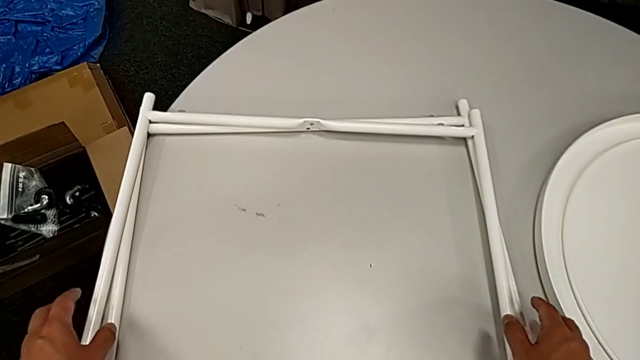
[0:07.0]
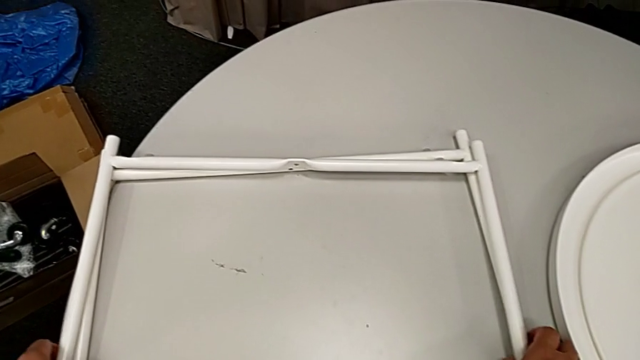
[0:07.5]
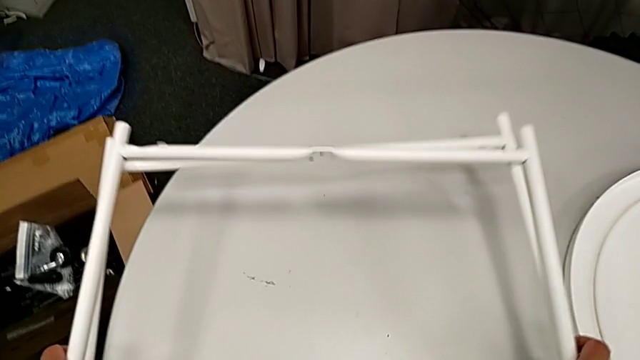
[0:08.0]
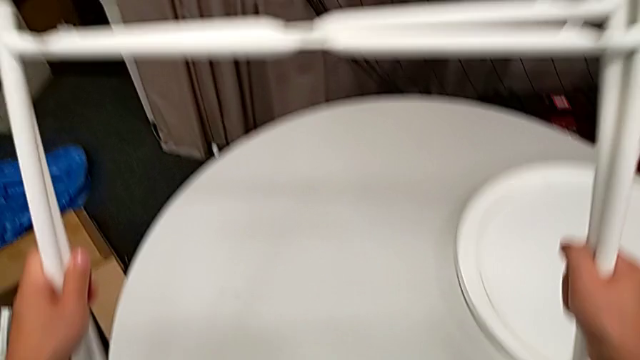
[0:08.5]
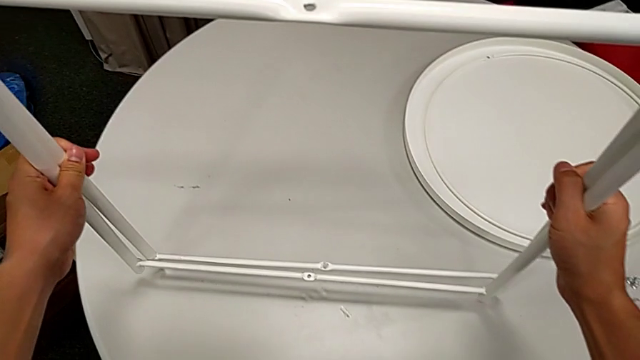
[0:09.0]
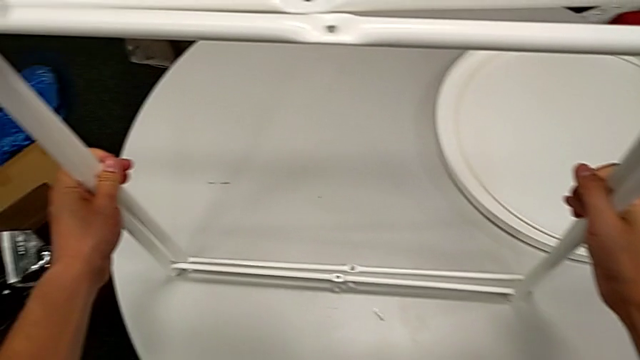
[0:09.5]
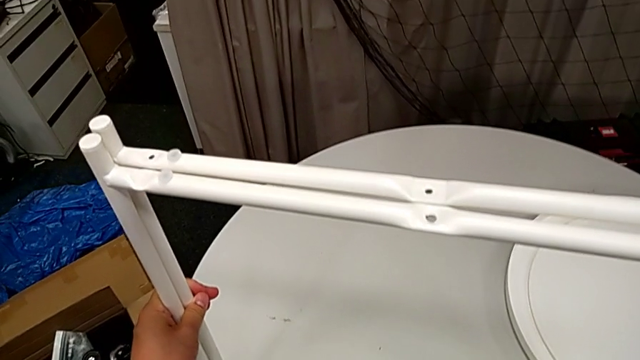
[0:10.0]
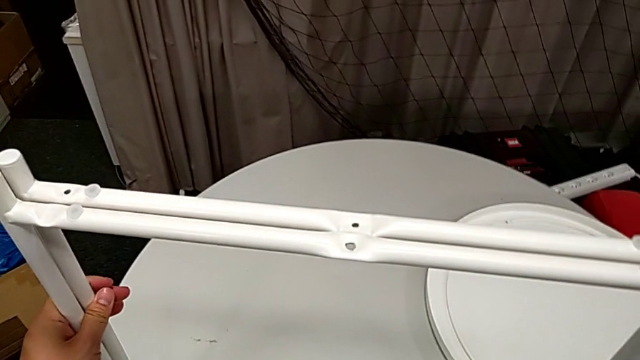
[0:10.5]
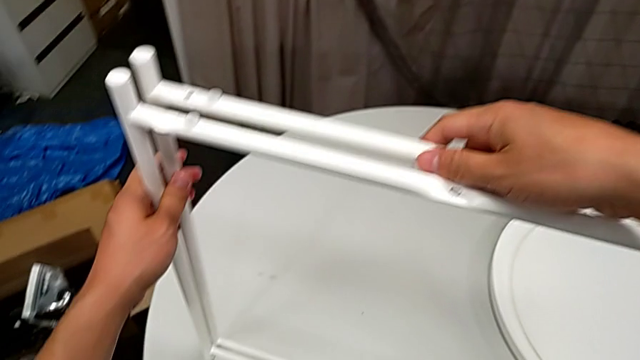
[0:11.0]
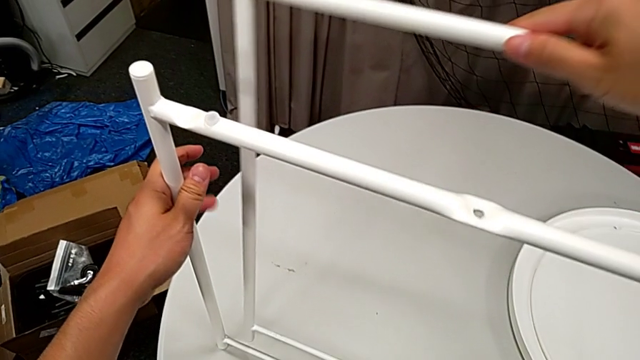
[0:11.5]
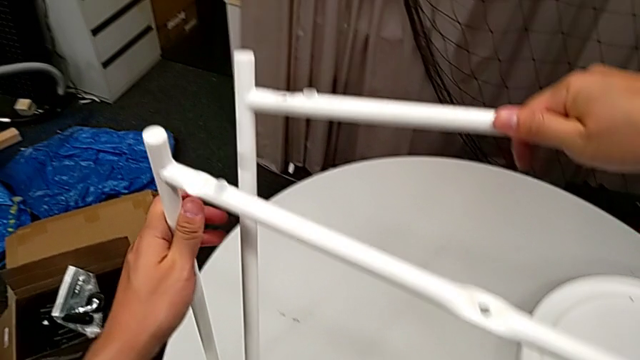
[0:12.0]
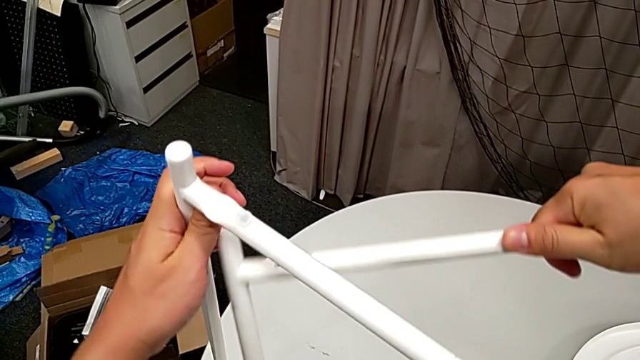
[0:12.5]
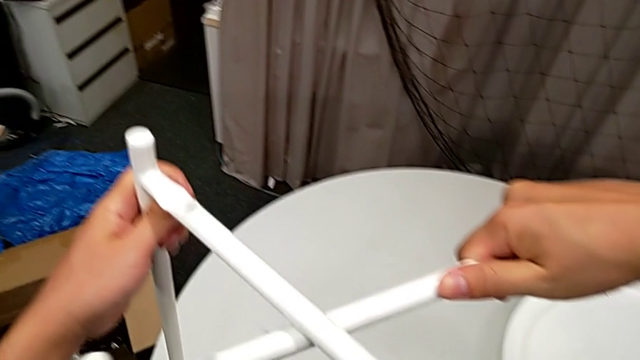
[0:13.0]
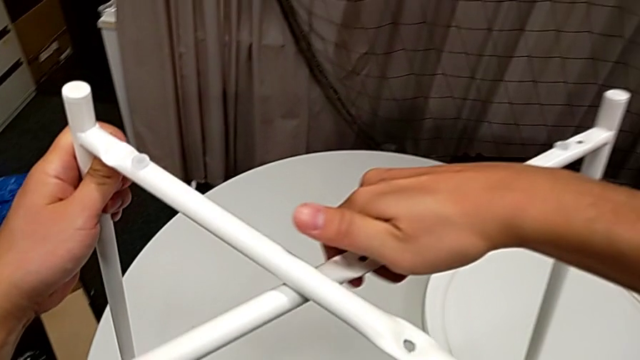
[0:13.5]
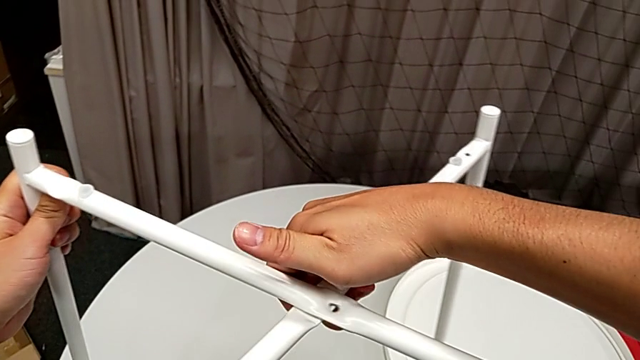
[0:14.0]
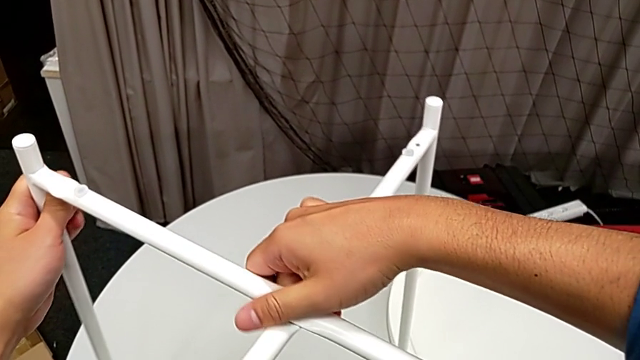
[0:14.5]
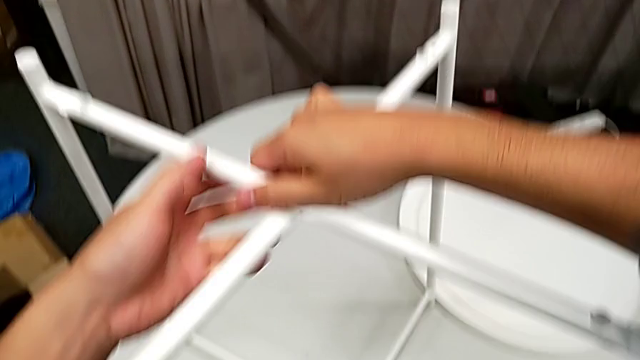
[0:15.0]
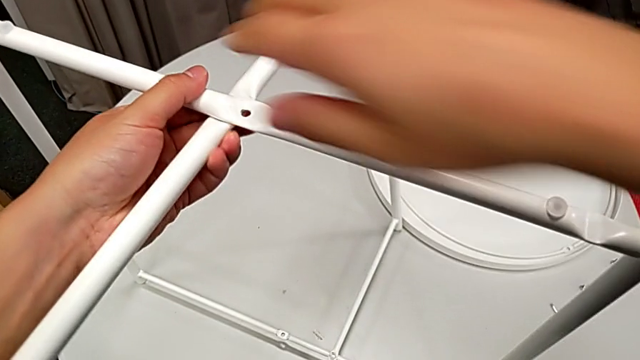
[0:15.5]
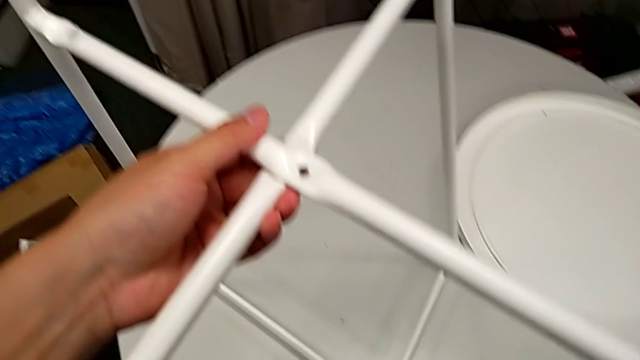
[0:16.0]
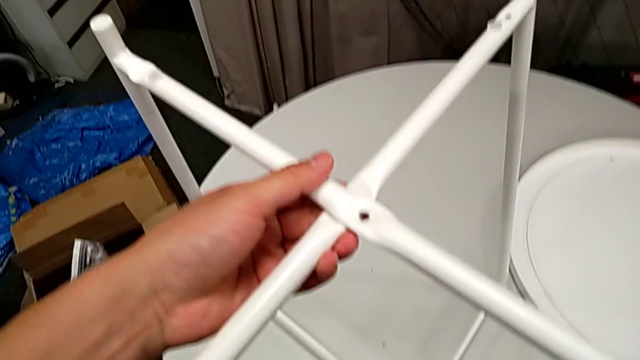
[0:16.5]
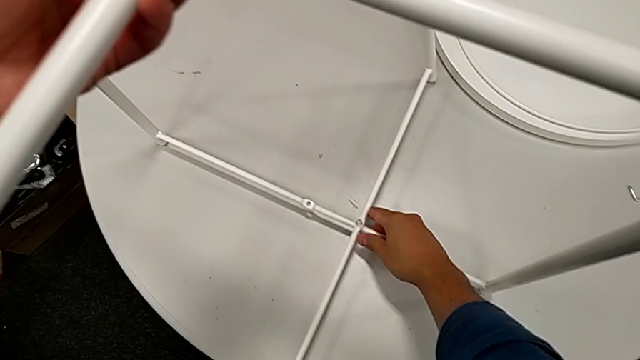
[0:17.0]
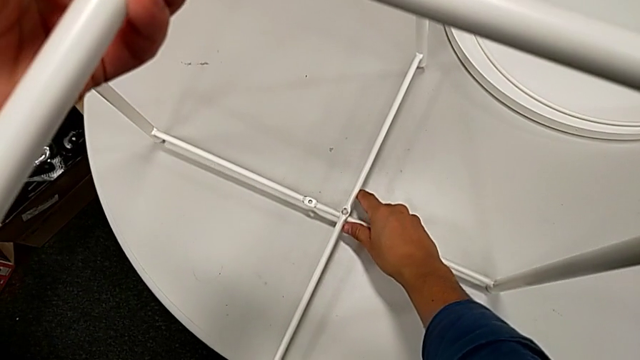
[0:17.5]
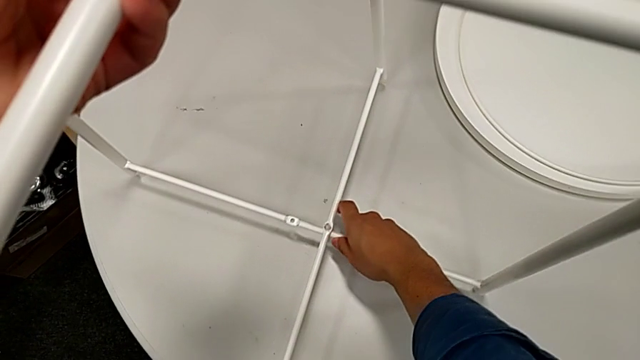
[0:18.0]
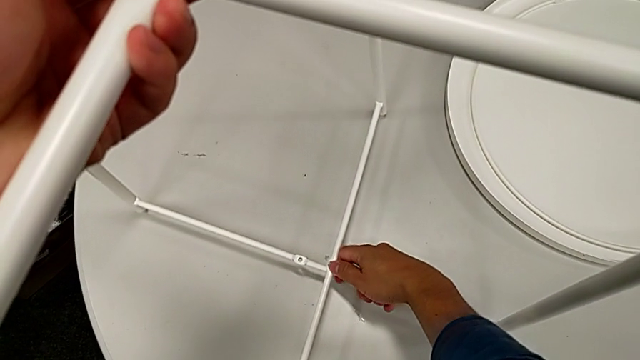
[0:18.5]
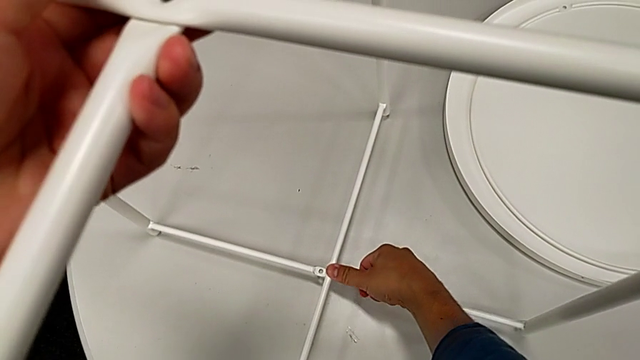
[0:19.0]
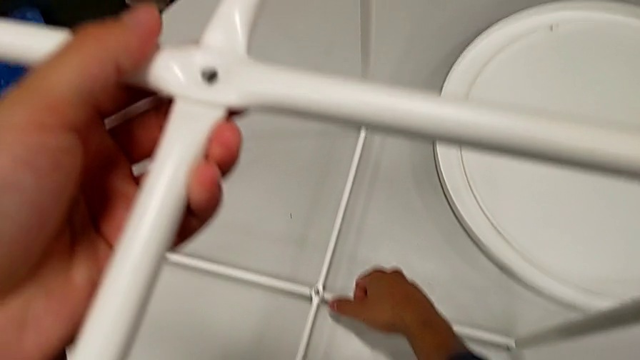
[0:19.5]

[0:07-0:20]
The camera wearer is assembling the table stand. They lift the leg, hold it, grab it, place it, align it, grab it and align it.

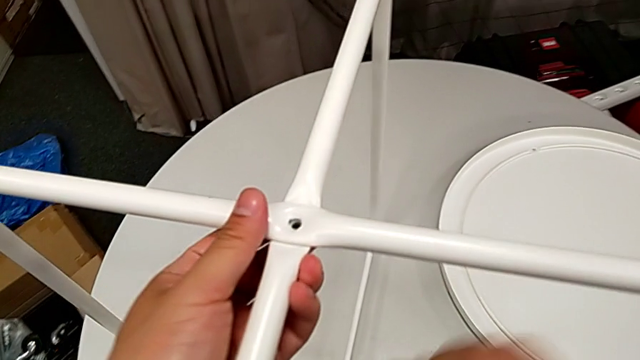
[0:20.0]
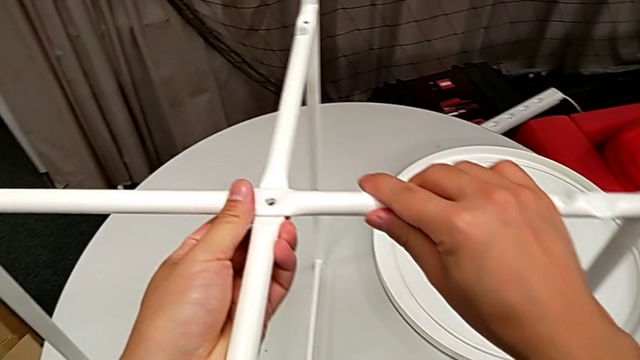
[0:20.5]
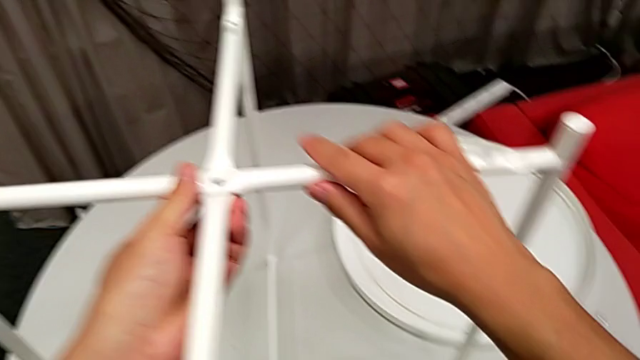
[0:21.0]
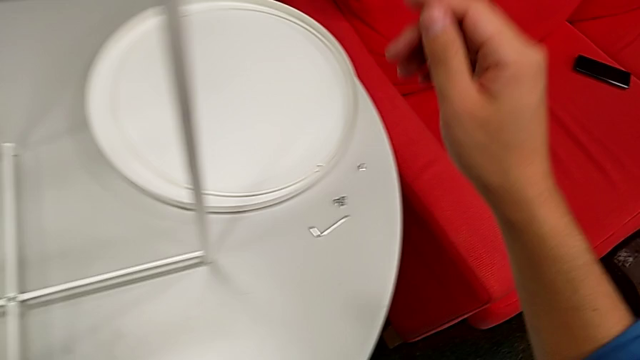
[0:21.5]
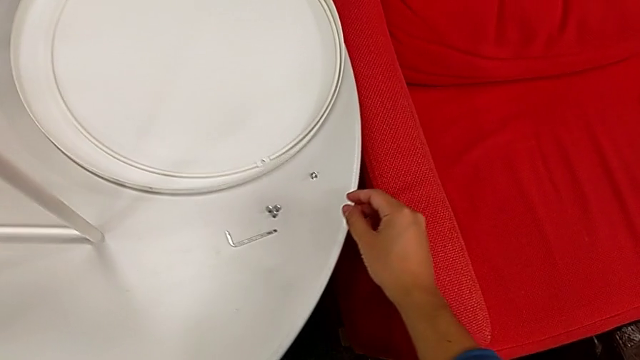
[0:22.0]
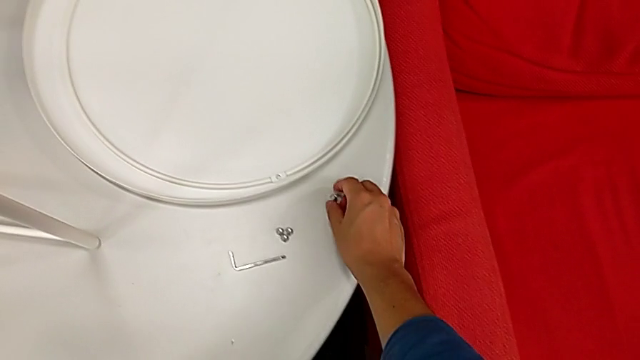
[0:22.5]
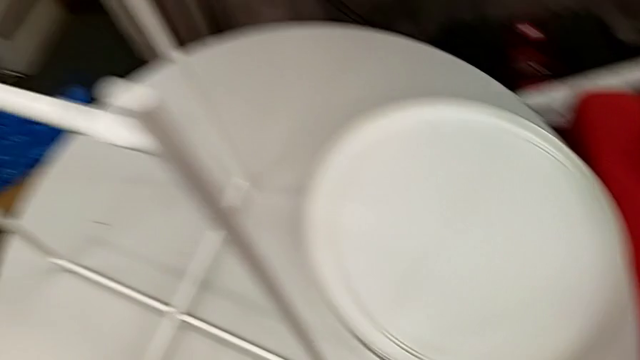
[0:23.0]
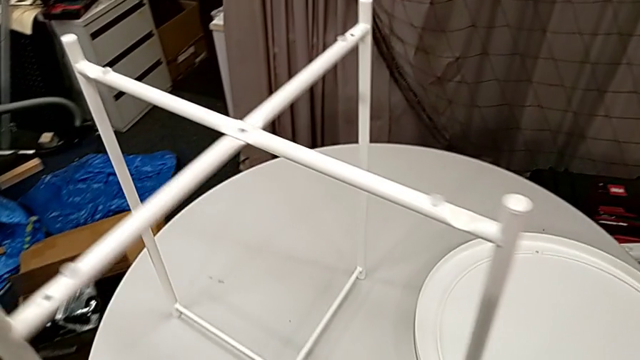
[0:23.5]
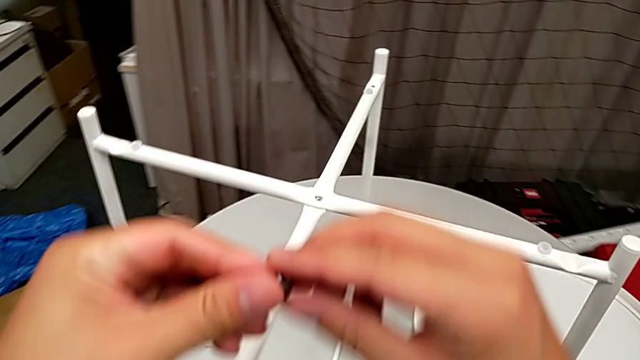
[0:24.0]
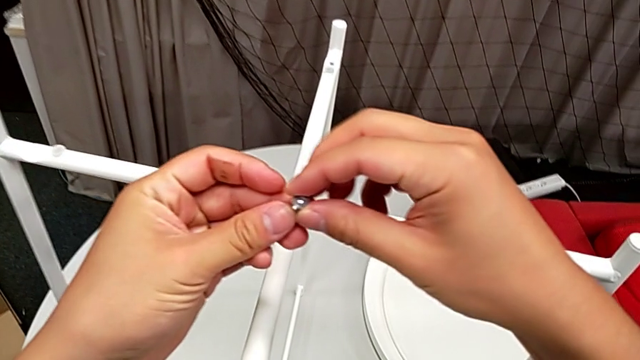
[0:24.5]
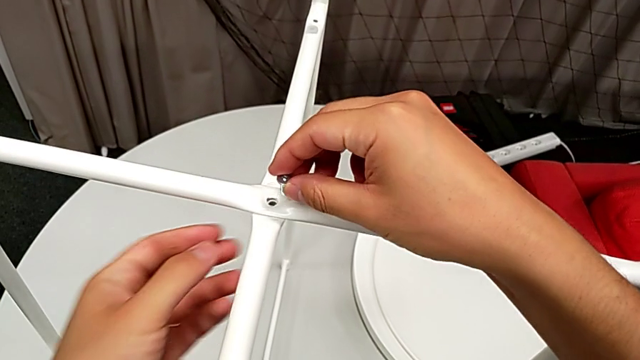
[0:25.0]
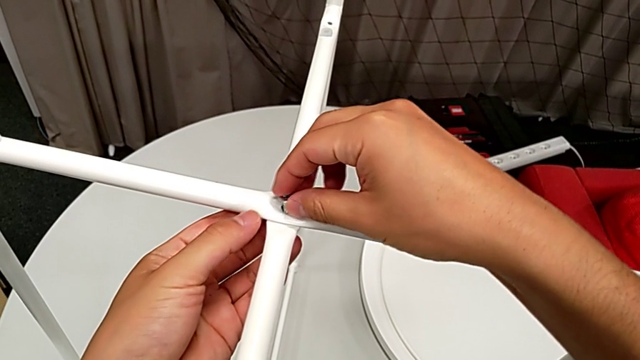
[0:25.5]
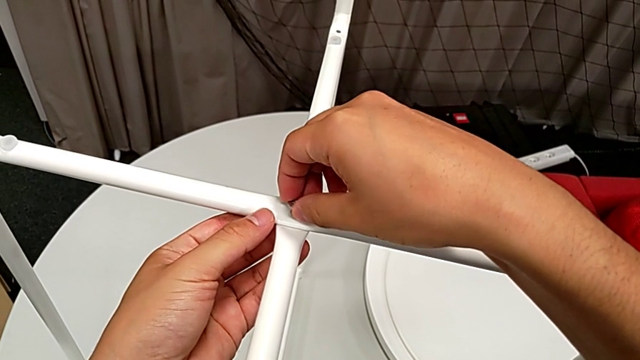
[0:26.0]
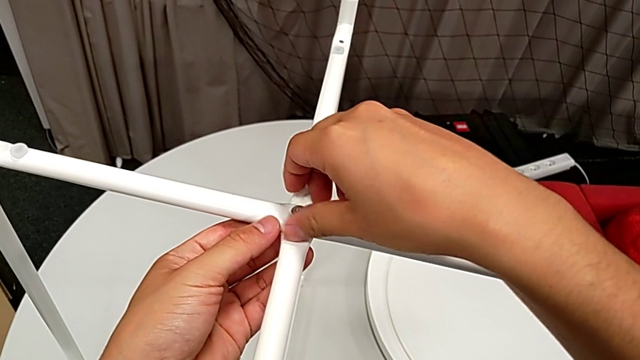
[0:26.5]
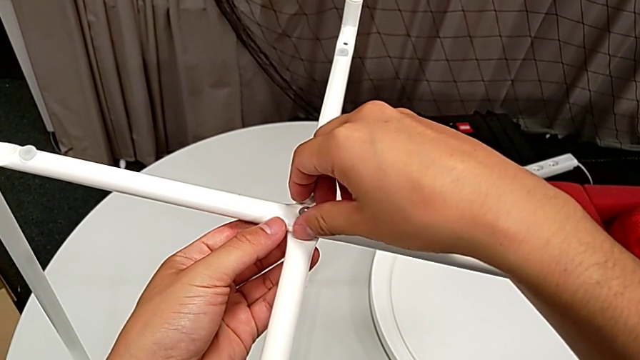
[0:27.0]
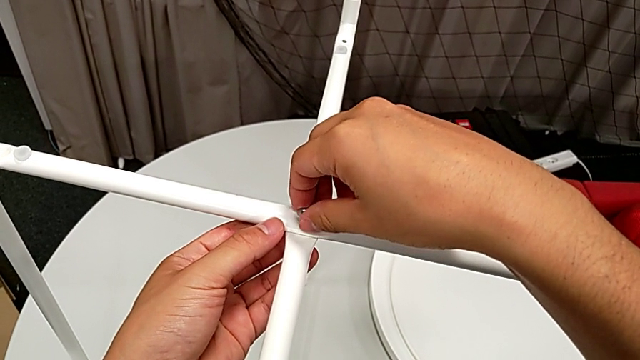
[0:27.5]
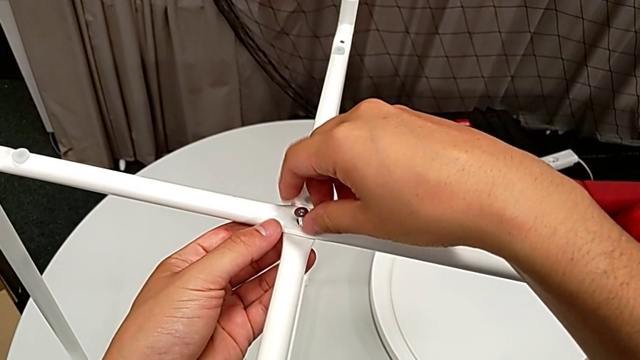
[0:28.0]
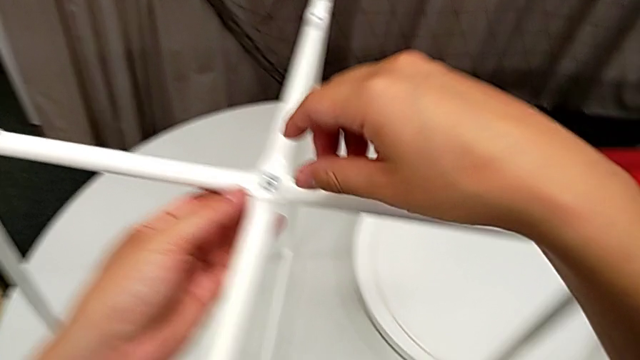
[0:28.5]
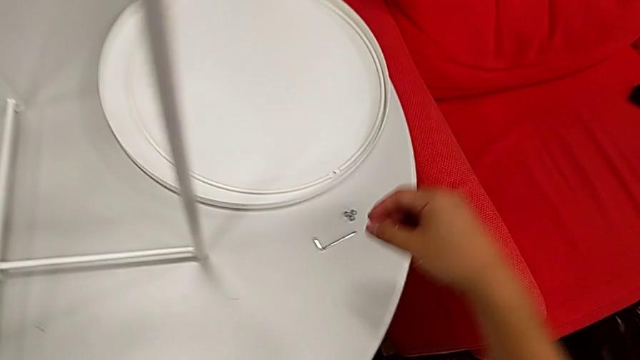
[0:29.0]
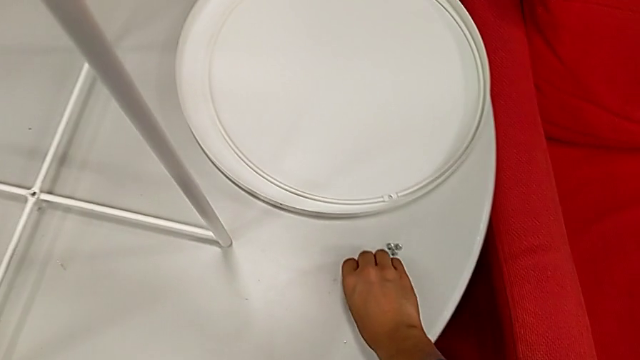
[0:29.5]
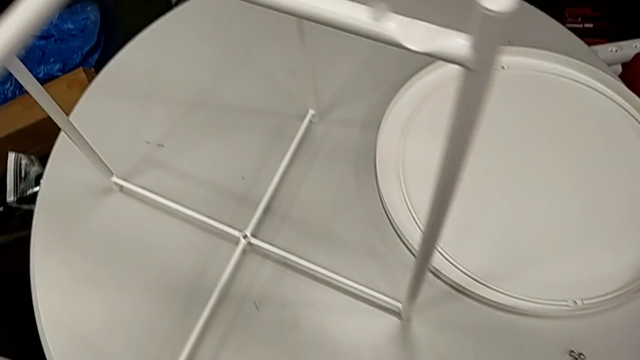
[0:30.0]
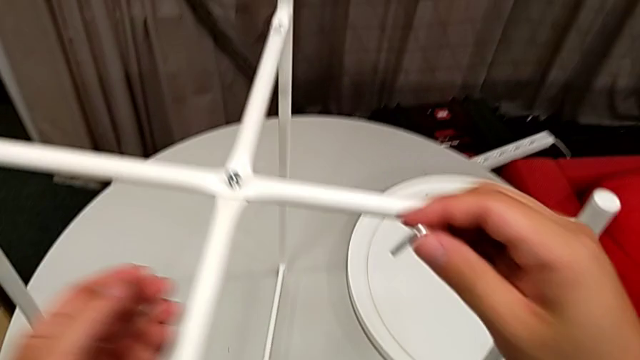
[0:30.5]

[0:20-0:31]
The camera wearer is assembling the table stand. They hold the leg, grab the hex socket head twice, insert it, screw it and grab the Allen wrench.
